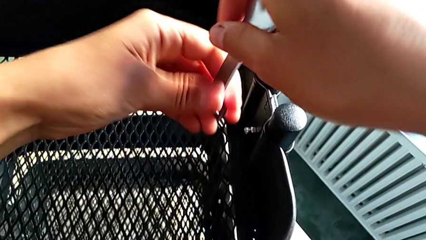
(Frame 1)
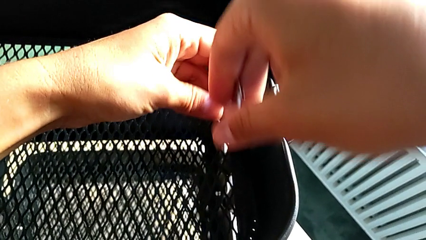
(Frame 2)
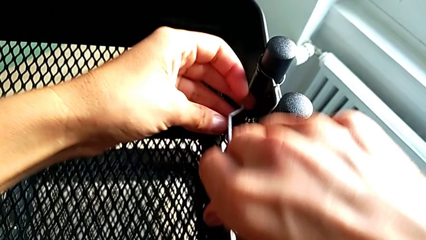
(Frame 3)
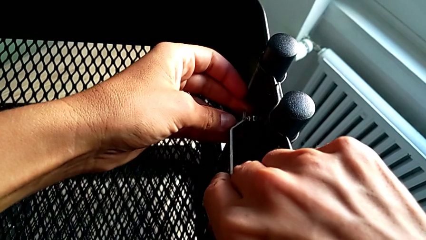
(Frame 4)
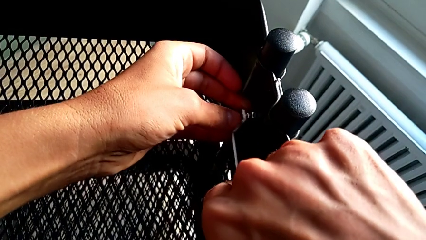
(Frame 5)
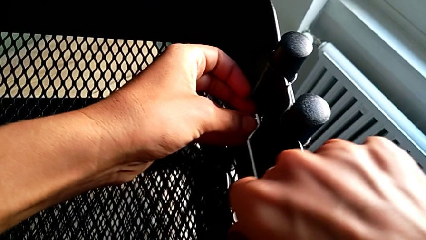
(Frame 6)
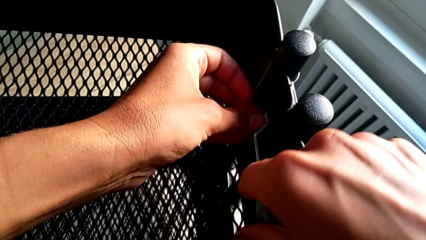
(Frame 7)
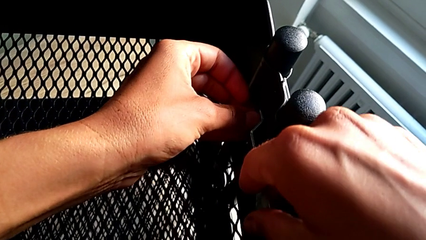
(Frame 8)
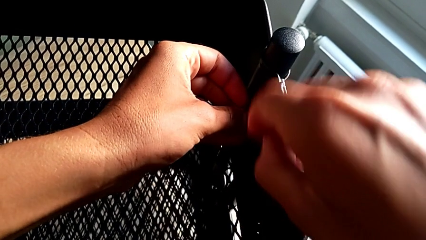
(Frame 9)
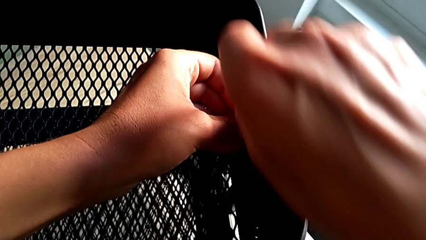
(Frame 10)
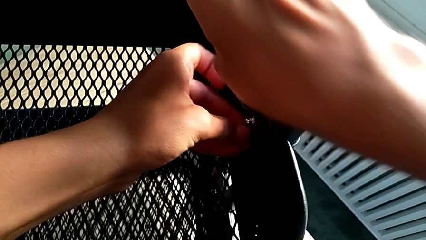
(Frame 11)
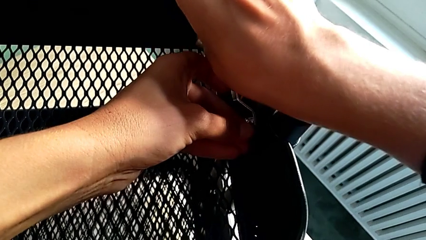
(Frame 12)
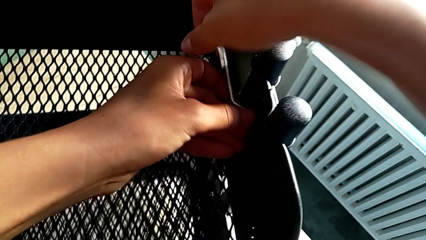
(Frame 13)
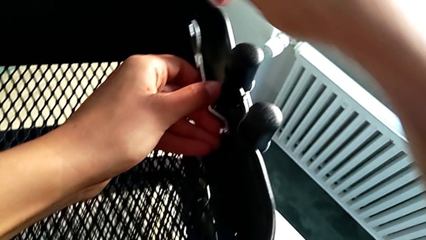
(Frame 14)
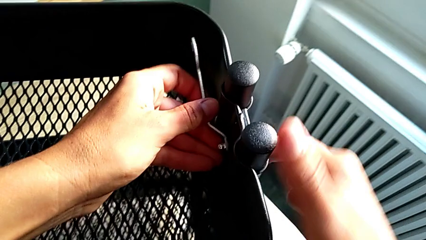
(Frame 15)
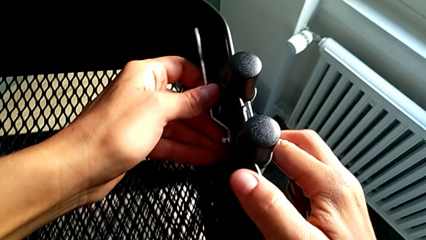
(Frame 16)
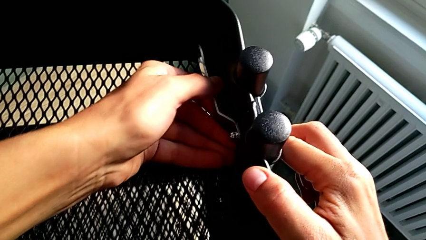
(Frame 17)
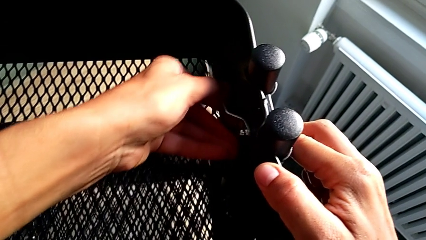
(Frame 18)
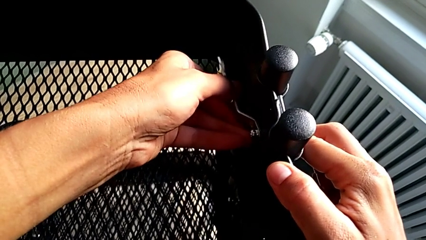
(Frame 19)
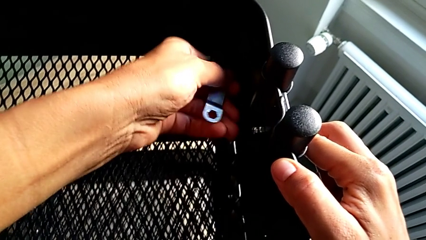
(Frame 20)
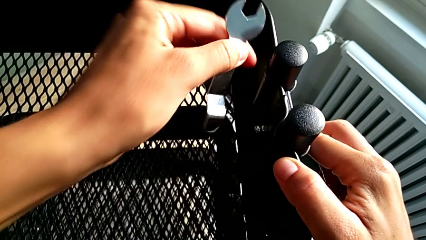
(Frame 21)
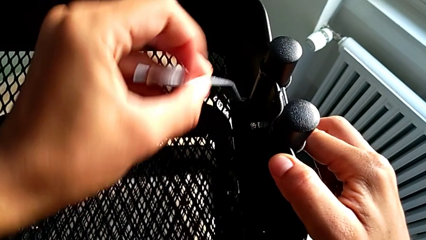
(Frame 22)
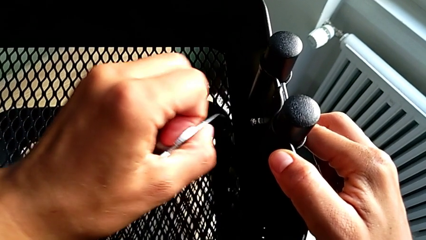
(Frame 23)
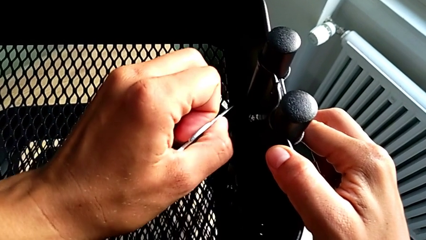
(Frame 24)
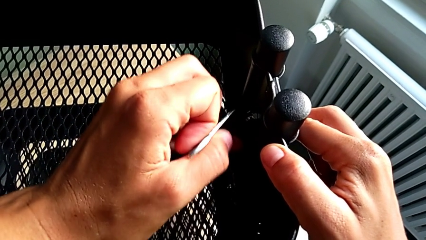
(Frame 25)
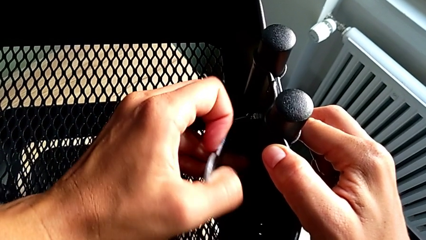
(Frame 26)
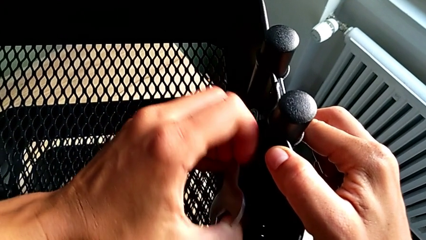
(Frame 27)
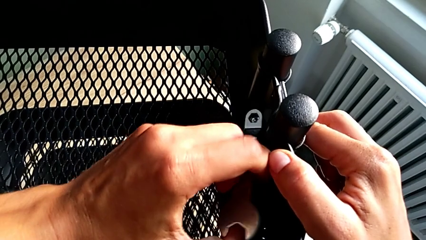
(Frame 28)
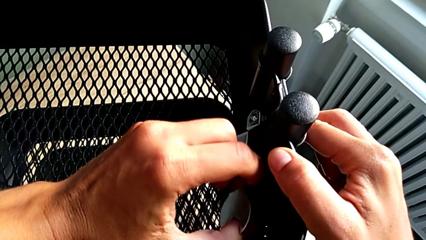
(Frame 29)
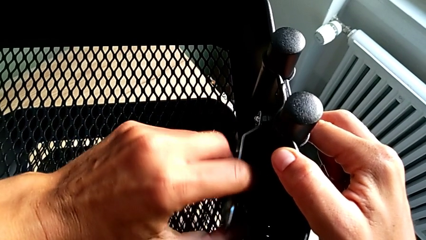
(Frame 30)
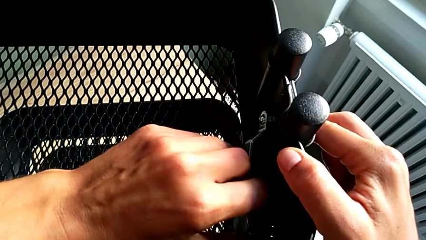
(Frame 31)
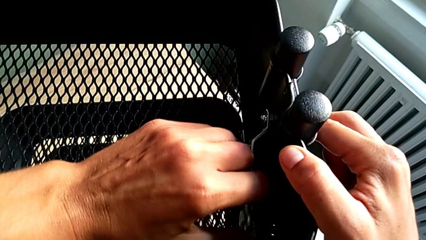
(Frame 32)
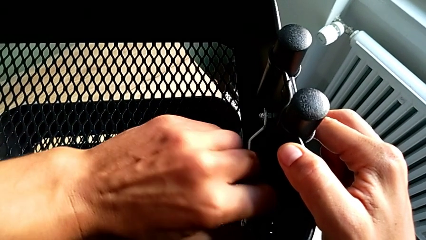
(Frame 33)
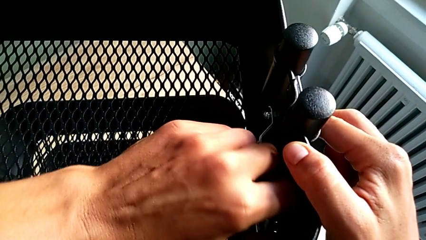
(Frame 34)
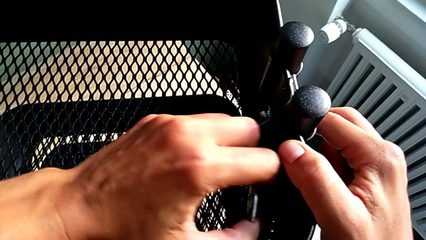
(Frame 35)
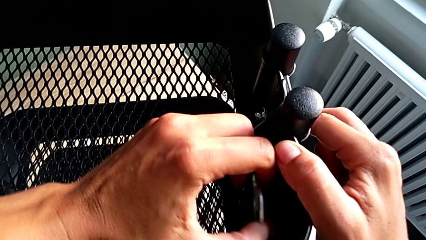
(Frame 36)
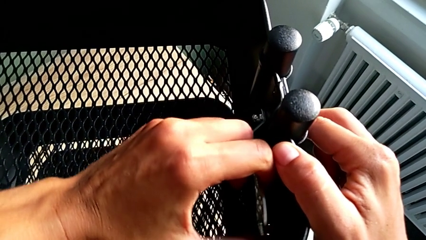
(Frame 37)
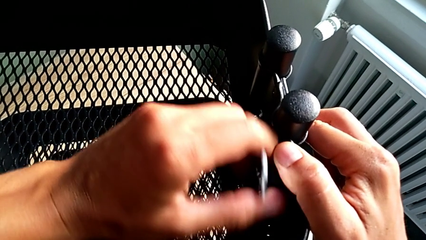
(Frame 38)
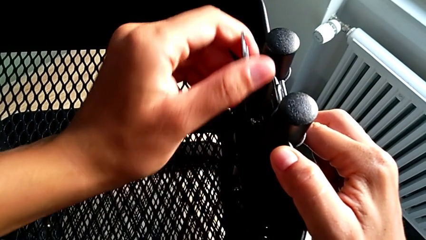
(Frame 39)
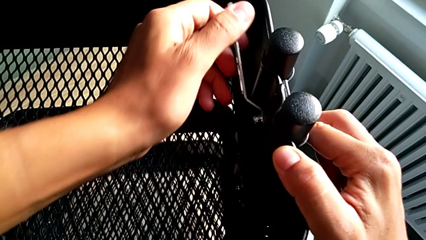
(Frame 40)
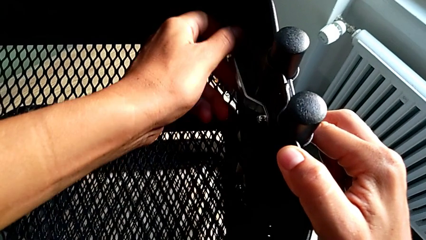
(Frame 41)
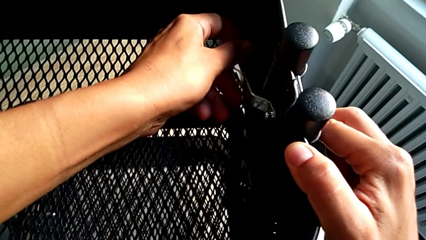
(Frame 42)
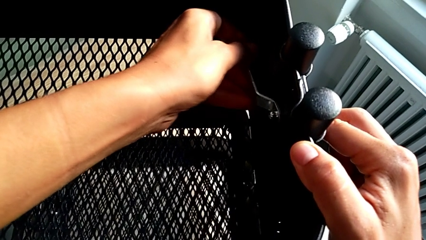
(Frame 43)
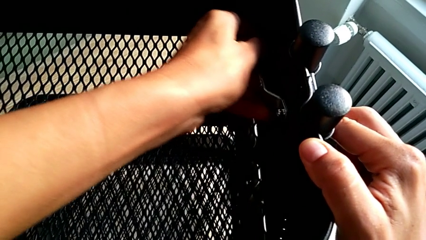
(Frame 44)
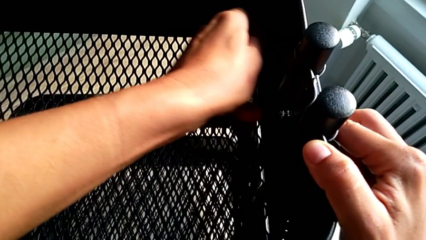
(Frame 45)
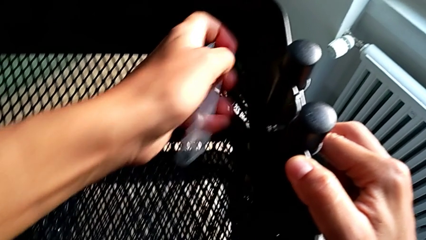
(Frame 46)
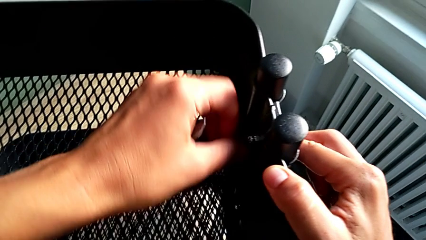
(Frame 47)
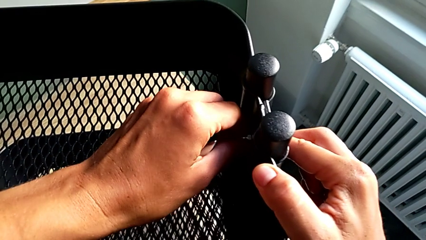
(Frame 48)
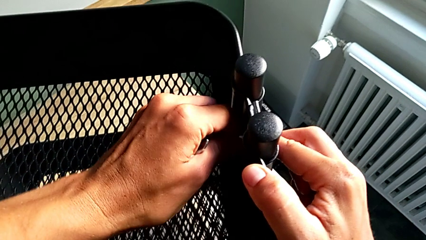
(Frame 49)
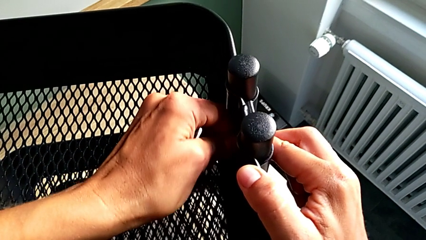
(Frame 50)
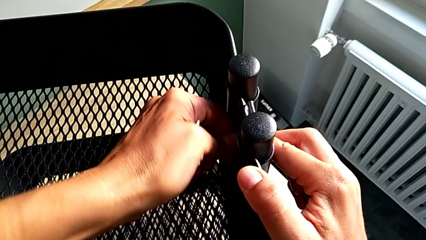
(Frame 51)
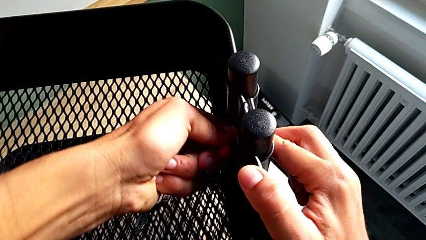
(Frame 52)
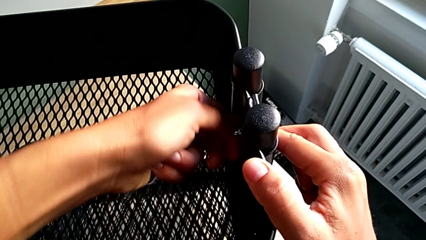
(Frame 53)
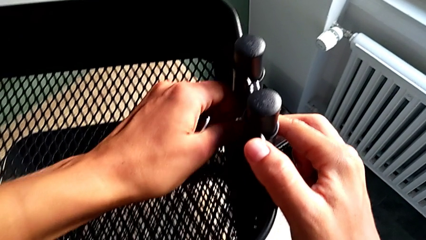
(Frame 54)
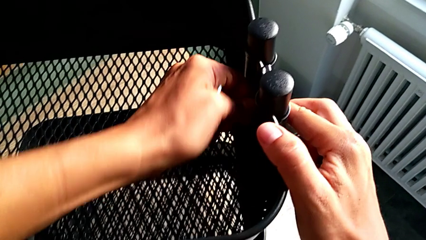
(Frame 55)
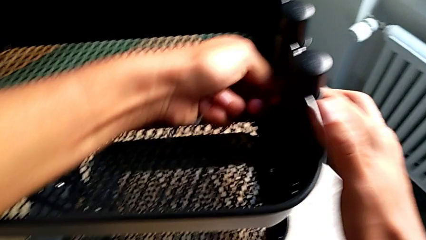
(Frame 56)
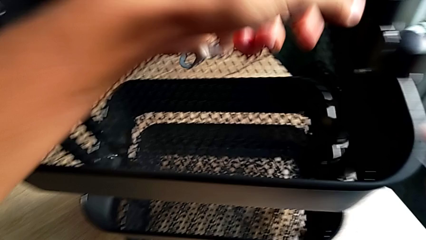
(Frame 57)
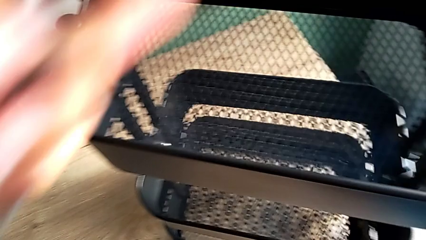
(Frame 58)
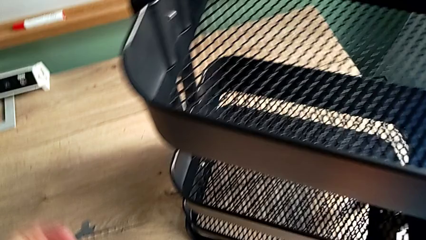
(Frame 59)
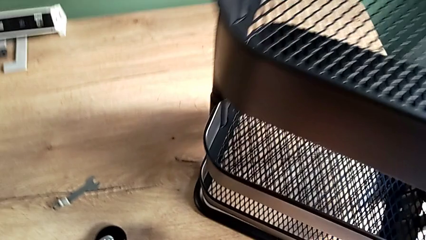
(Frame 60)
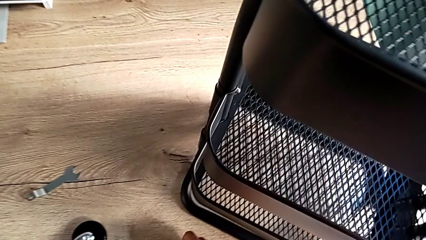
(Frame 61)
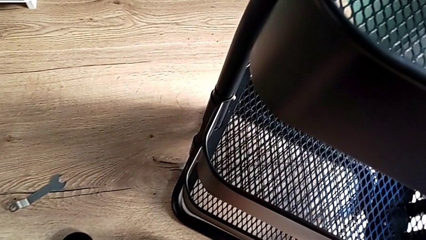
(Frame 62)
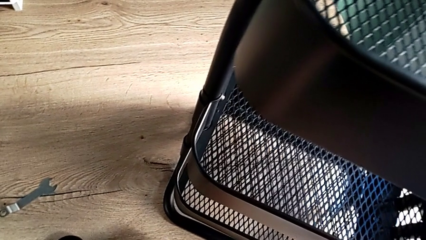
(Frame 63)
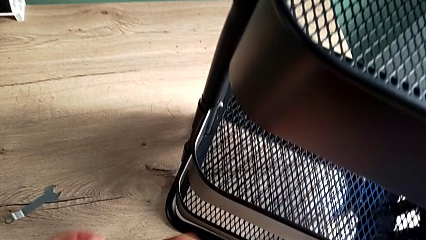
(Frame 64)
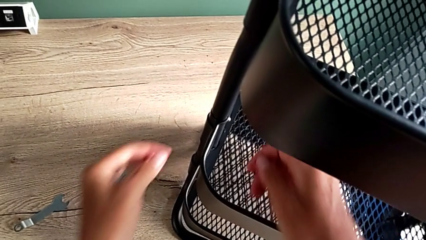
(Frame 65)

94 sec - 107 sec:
The camera wearer is unscrewing the top grid tray. They insert the hexagonal wrench, unscrew the second hexagon cap nut, insert the hexagonal wrench, unscrew the second hexagon cap nut, grab the second hexagon cap nut and unscrew it.

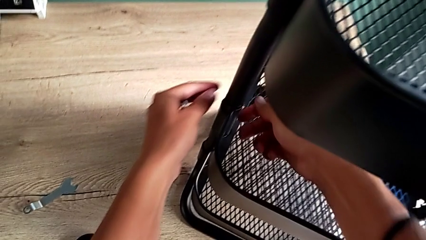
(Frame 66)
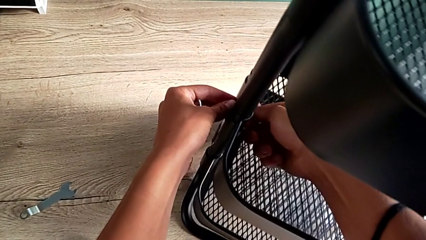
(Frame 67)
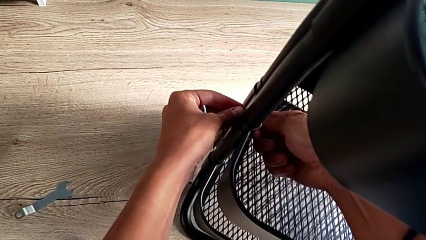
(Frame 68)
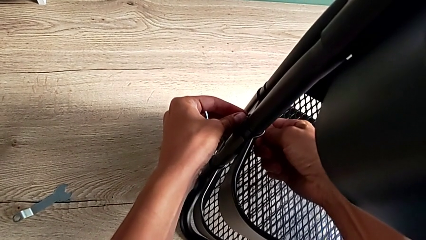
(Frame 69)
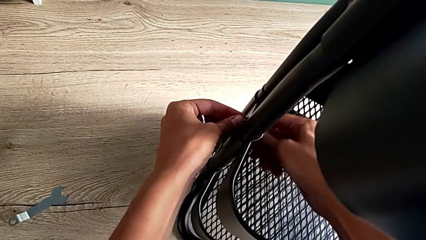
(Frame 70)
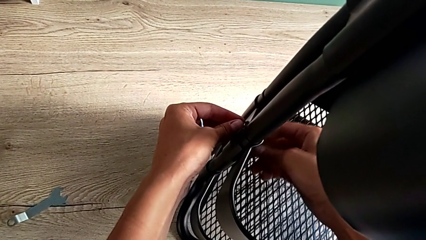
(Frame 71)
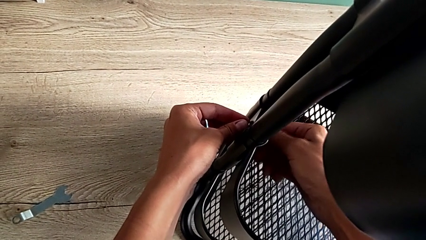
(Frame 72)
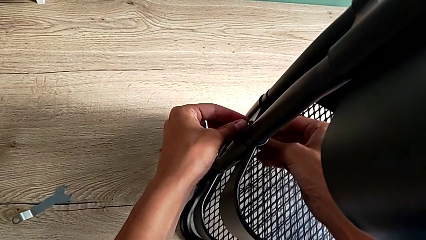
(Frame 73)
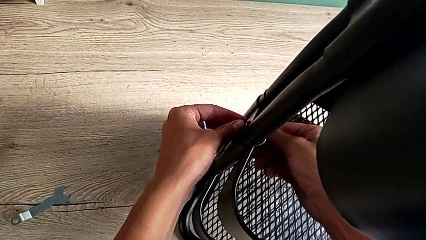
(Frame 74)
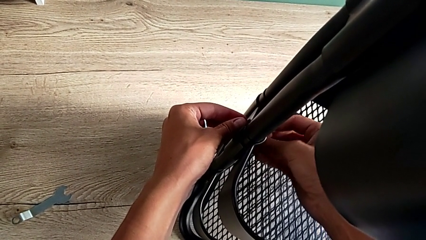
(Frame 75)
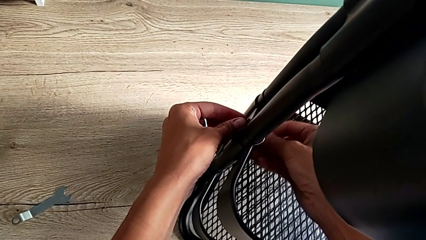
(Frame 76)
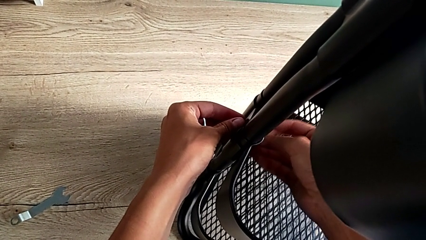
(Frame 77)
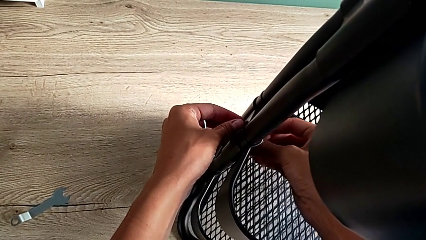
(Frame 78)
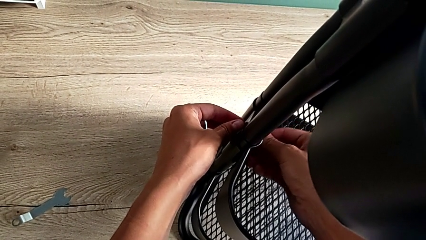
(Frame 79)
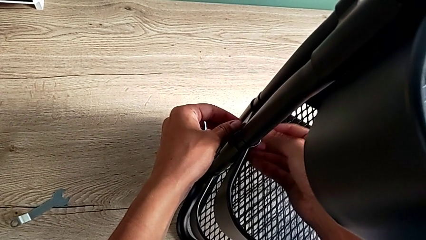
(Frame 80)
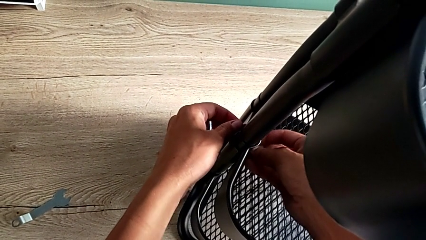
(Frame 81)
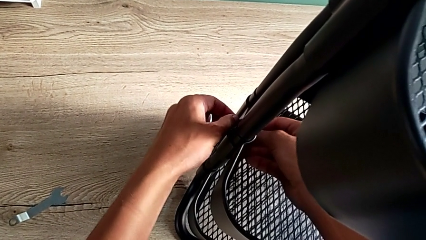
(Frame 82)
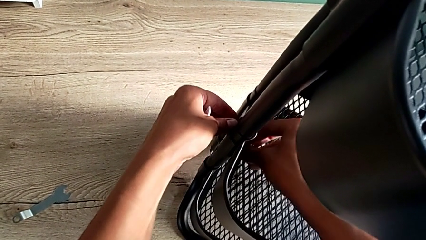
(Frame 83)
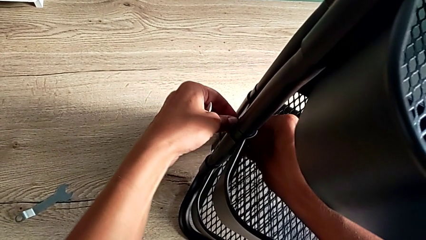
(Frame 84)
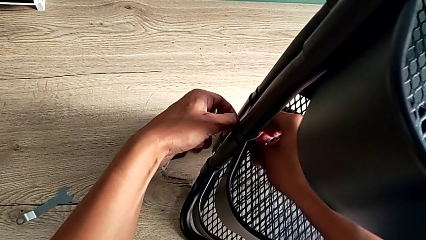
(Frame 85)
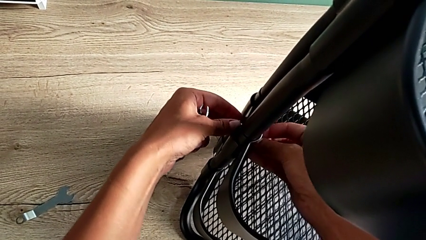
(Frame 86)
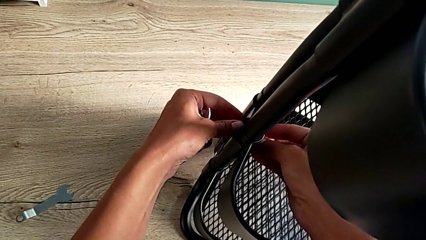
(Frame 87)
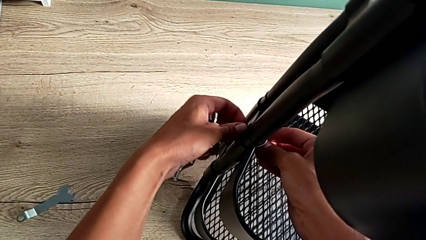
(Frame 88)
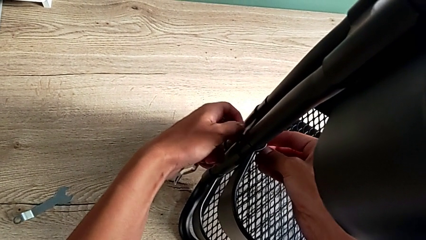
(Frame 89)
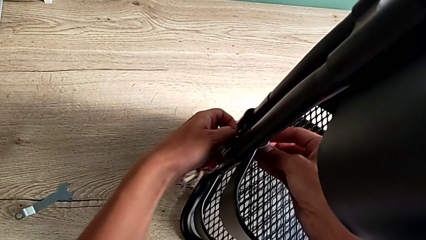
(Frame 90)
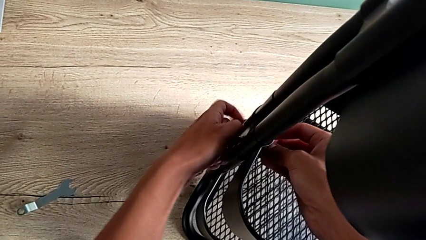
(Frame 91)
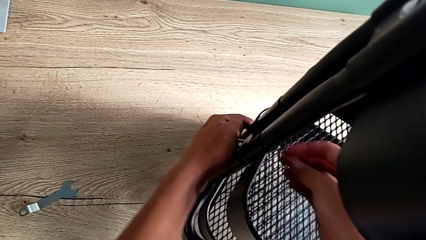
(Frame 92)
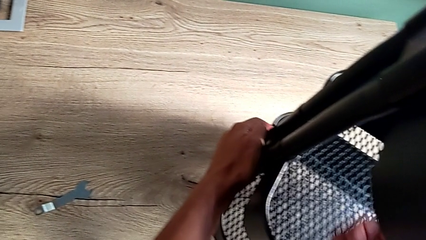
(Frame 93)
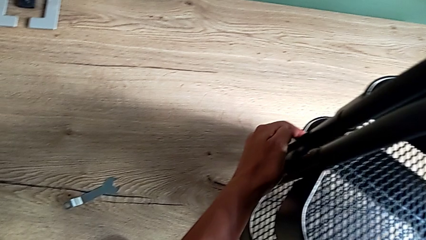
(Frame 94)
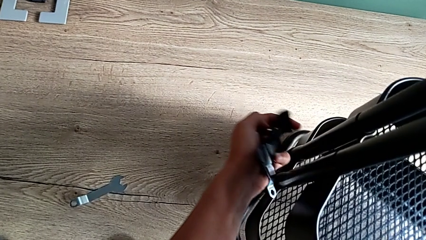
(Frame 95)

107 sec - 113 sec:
The camera wearer is disassembling the brackets of the middle grid tray. They approach the third hexagon cap nut, grab it, grab the third bracket and unscrew the third hexagon cap nut.
